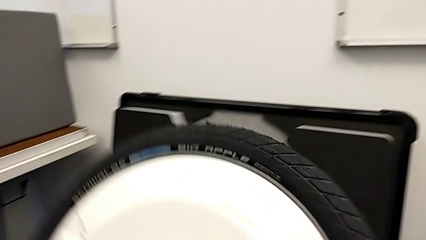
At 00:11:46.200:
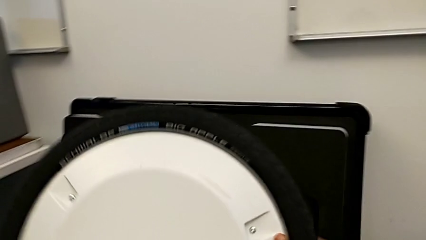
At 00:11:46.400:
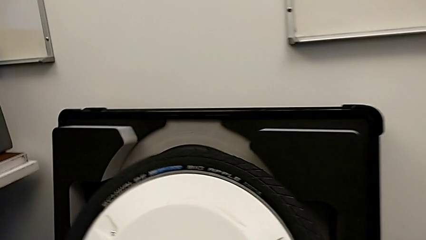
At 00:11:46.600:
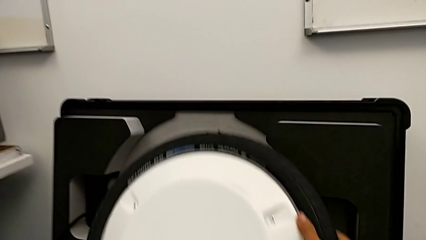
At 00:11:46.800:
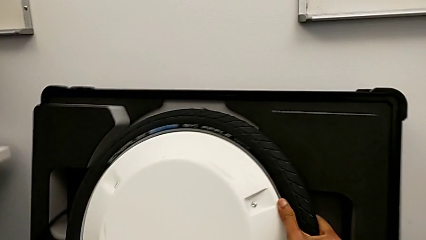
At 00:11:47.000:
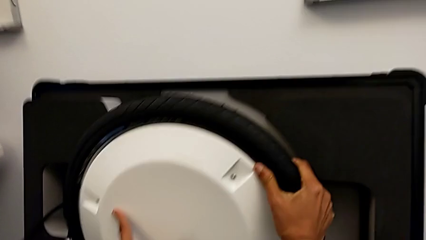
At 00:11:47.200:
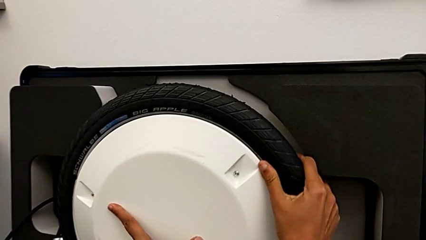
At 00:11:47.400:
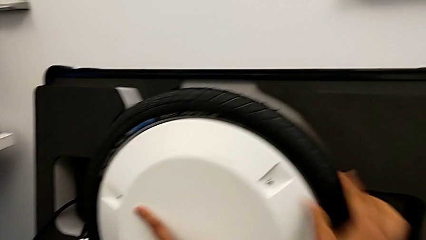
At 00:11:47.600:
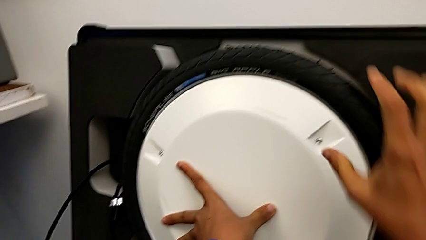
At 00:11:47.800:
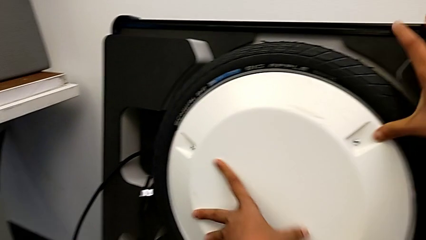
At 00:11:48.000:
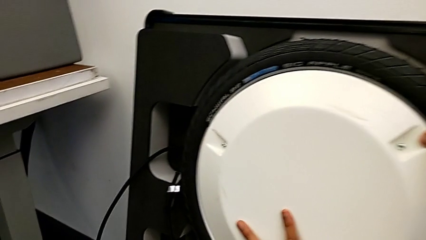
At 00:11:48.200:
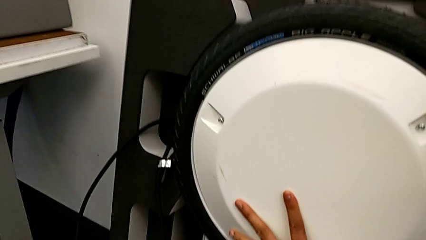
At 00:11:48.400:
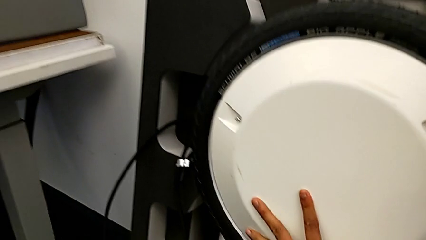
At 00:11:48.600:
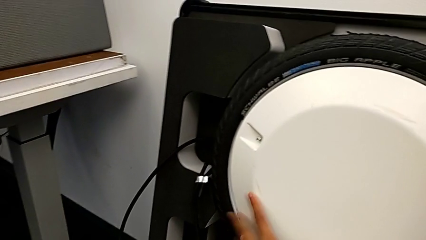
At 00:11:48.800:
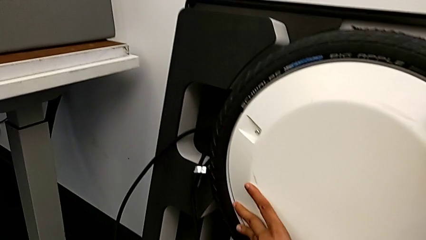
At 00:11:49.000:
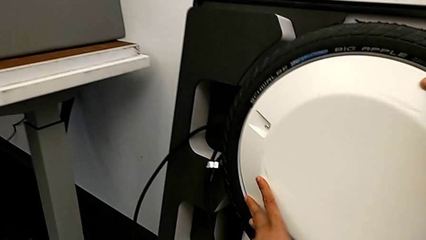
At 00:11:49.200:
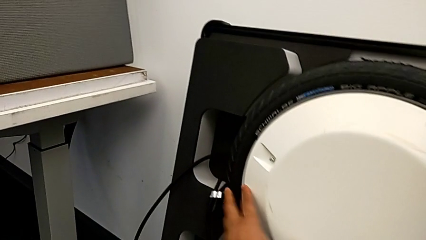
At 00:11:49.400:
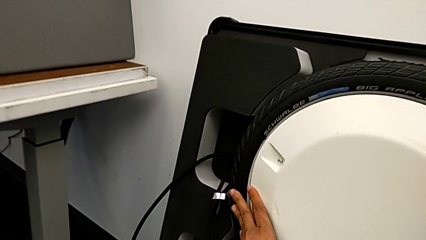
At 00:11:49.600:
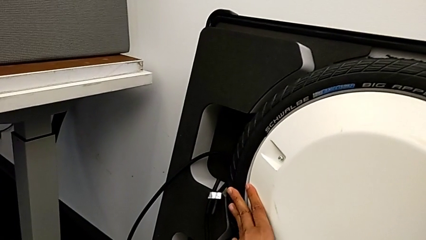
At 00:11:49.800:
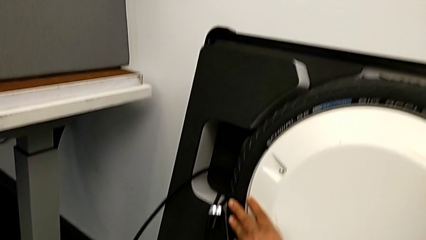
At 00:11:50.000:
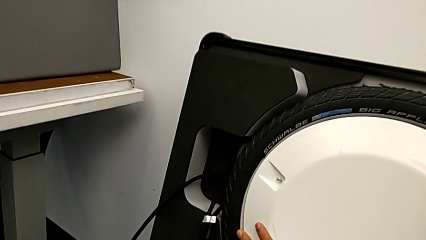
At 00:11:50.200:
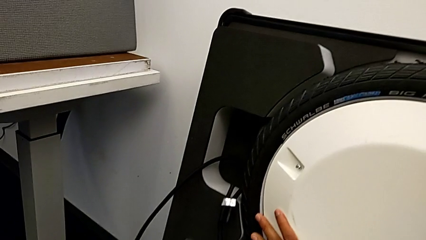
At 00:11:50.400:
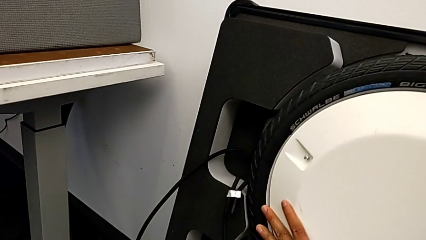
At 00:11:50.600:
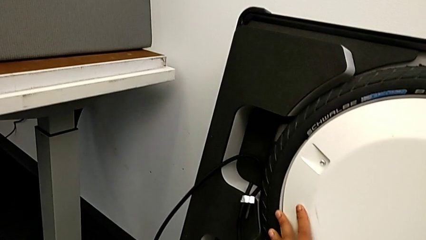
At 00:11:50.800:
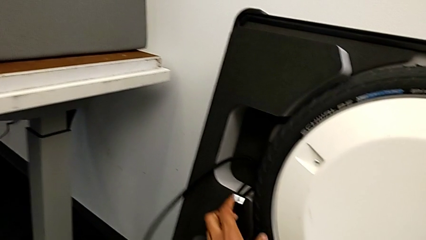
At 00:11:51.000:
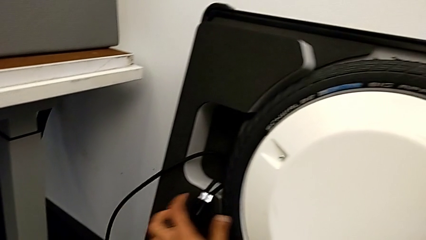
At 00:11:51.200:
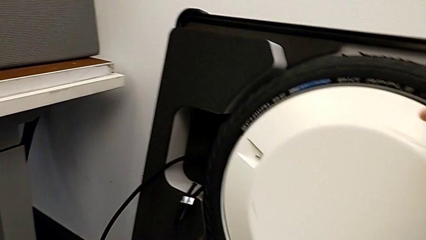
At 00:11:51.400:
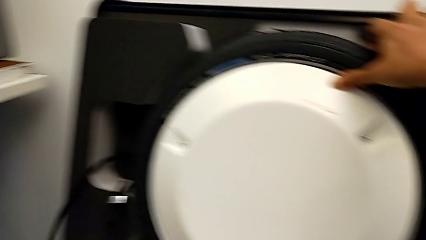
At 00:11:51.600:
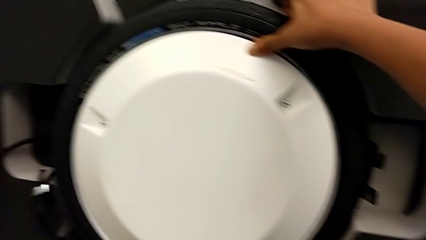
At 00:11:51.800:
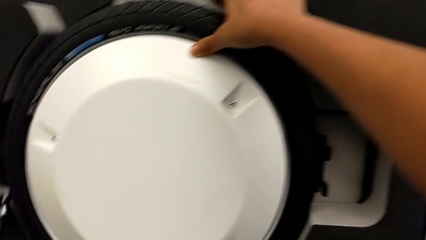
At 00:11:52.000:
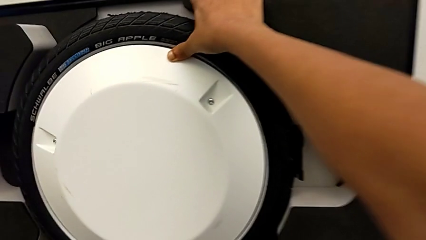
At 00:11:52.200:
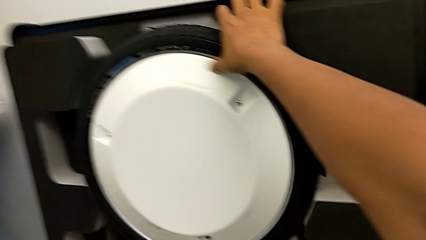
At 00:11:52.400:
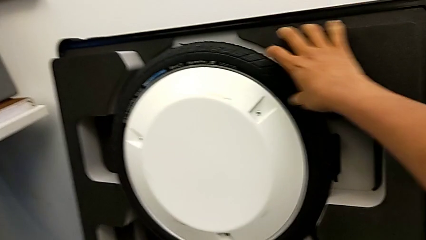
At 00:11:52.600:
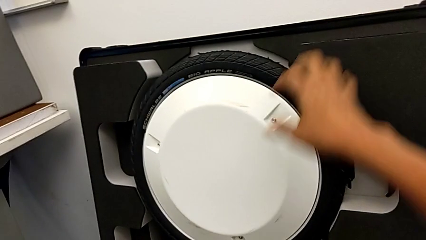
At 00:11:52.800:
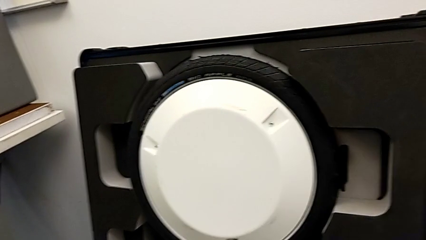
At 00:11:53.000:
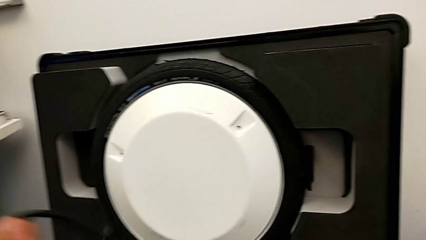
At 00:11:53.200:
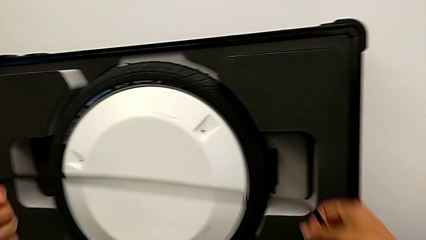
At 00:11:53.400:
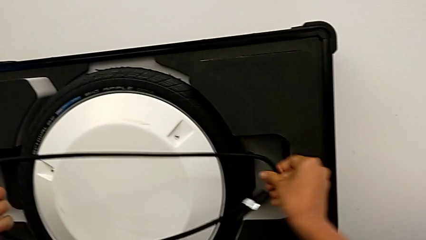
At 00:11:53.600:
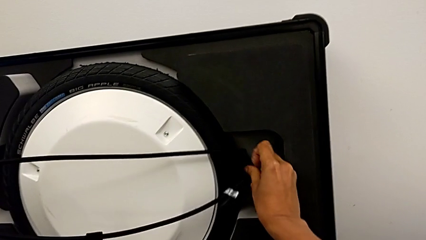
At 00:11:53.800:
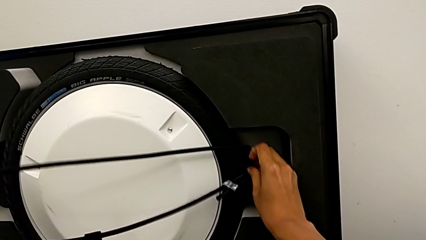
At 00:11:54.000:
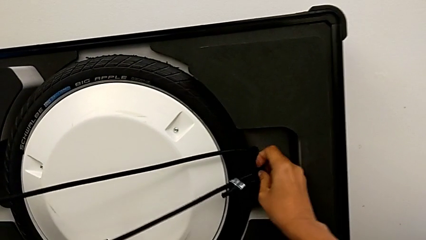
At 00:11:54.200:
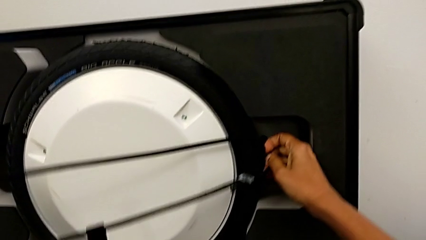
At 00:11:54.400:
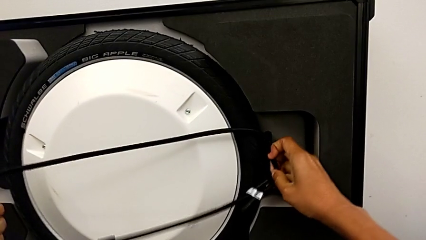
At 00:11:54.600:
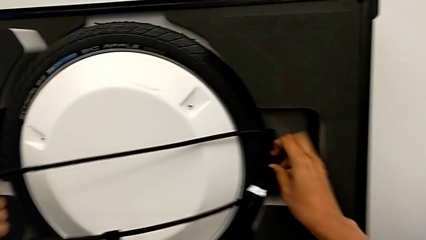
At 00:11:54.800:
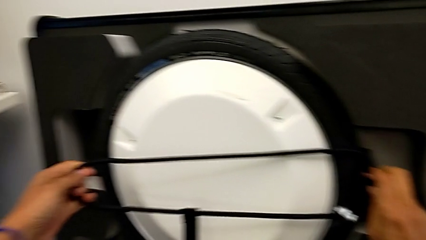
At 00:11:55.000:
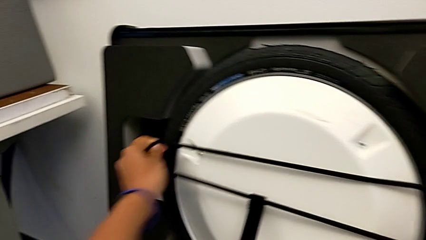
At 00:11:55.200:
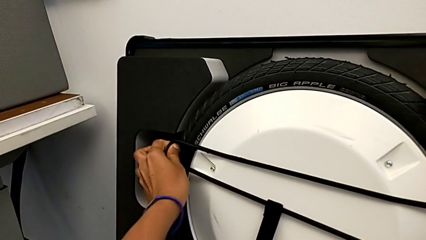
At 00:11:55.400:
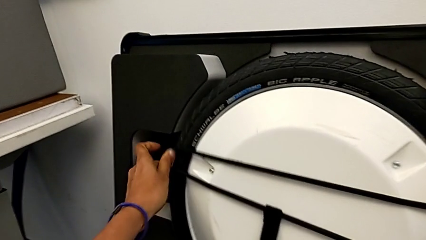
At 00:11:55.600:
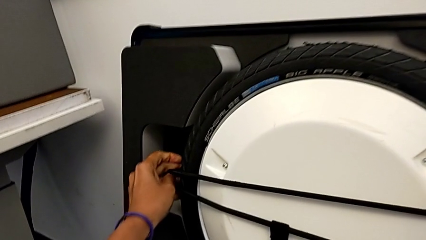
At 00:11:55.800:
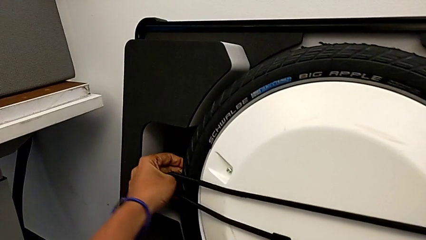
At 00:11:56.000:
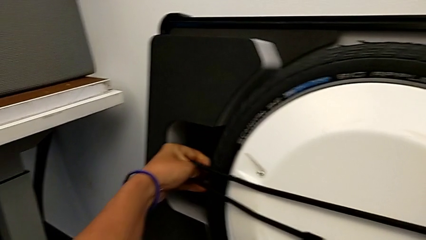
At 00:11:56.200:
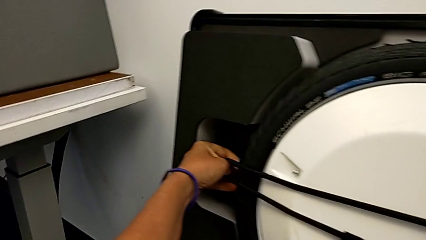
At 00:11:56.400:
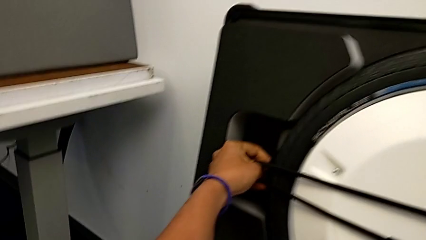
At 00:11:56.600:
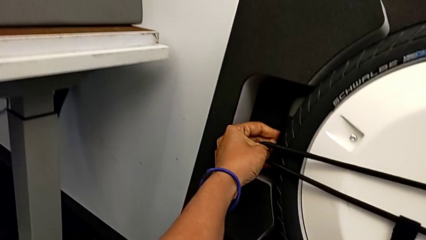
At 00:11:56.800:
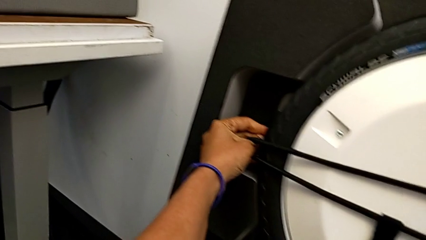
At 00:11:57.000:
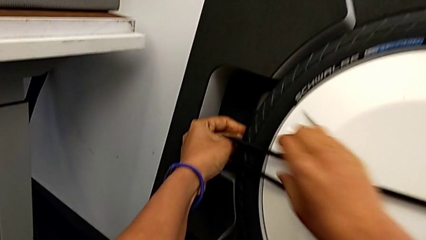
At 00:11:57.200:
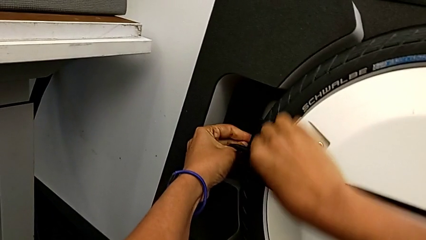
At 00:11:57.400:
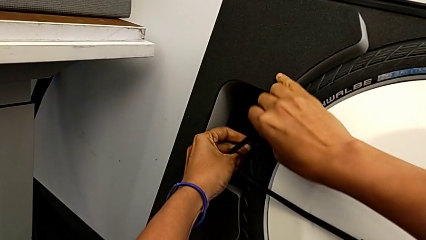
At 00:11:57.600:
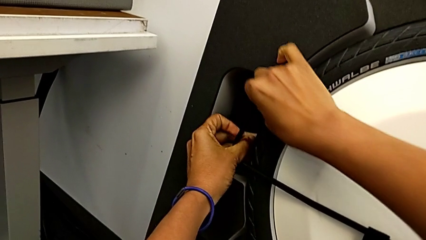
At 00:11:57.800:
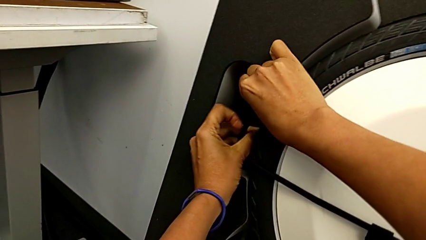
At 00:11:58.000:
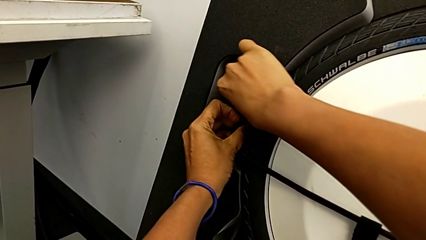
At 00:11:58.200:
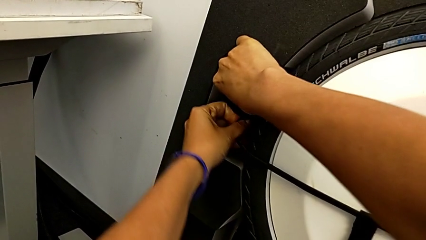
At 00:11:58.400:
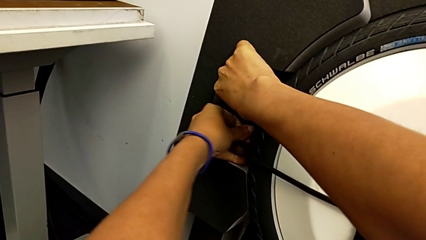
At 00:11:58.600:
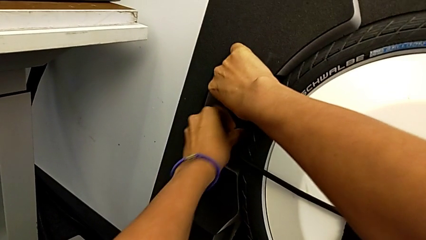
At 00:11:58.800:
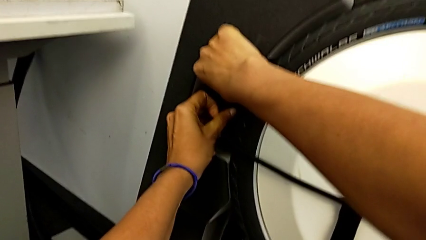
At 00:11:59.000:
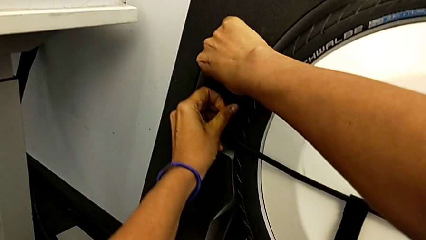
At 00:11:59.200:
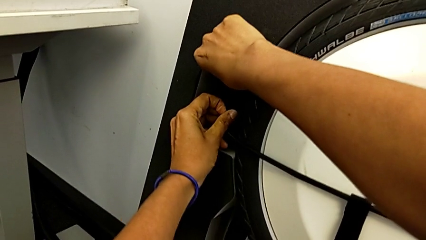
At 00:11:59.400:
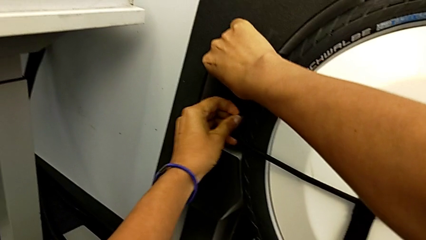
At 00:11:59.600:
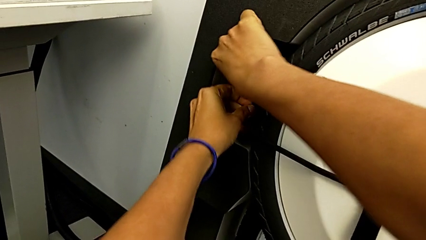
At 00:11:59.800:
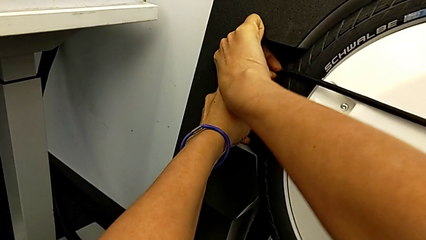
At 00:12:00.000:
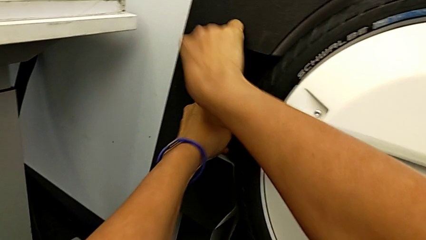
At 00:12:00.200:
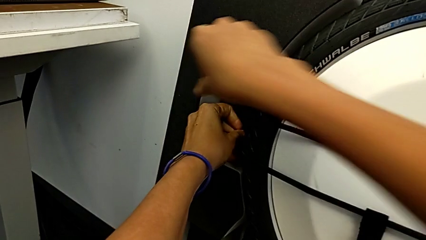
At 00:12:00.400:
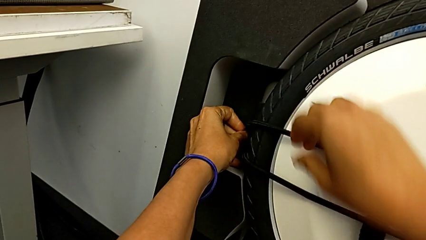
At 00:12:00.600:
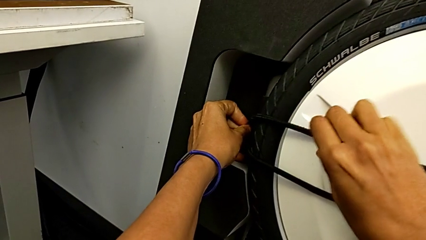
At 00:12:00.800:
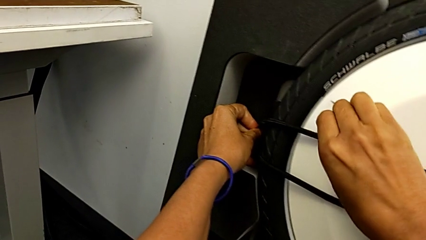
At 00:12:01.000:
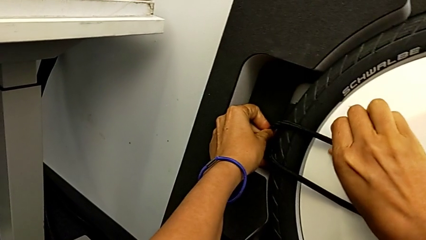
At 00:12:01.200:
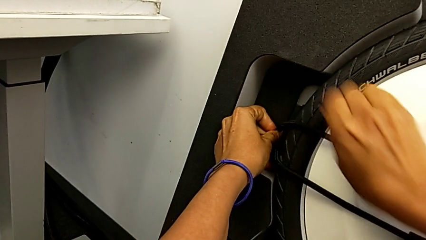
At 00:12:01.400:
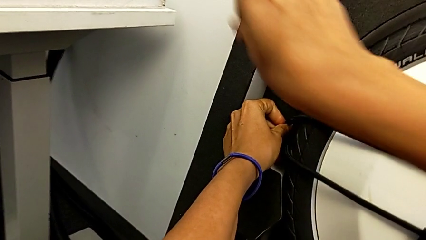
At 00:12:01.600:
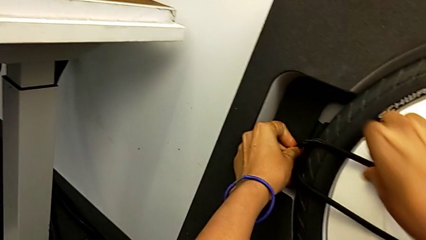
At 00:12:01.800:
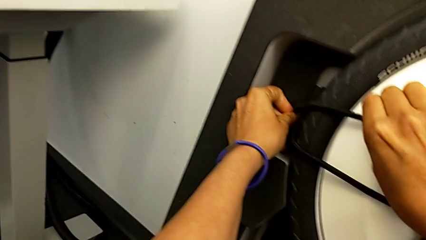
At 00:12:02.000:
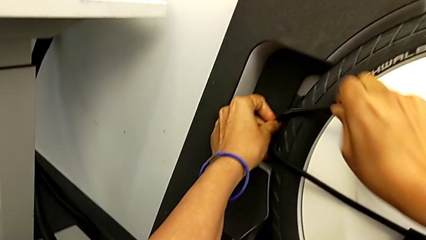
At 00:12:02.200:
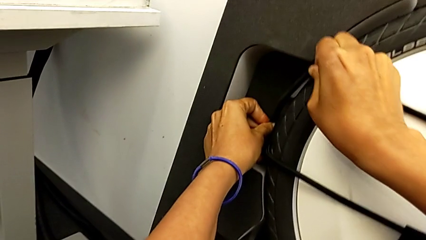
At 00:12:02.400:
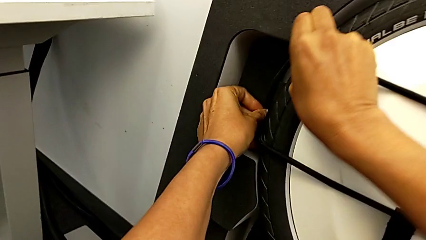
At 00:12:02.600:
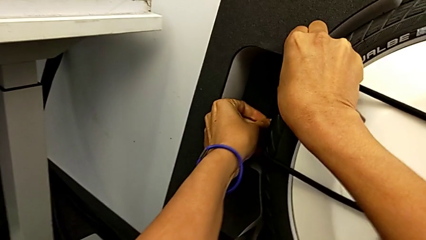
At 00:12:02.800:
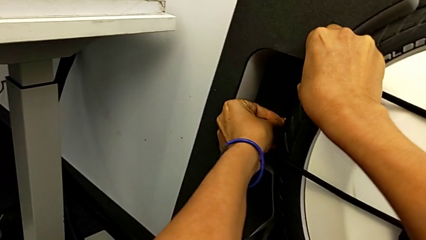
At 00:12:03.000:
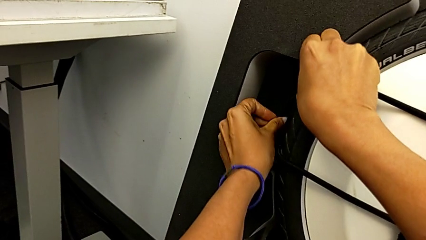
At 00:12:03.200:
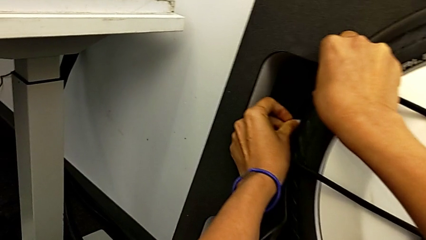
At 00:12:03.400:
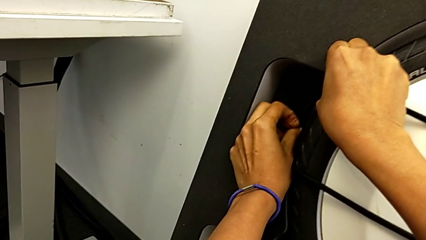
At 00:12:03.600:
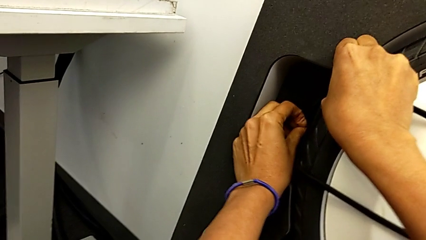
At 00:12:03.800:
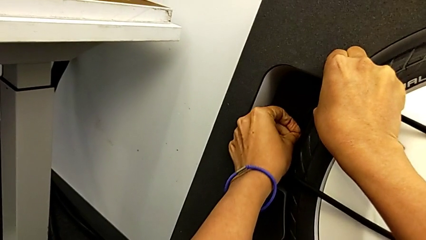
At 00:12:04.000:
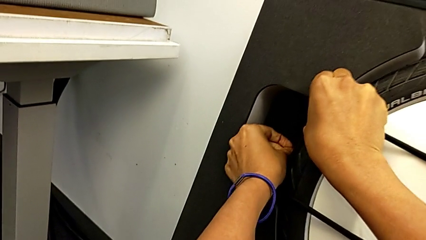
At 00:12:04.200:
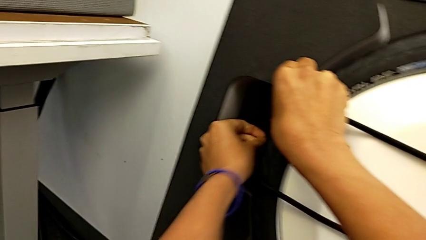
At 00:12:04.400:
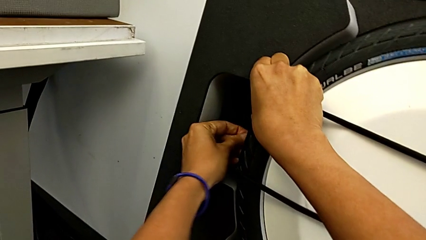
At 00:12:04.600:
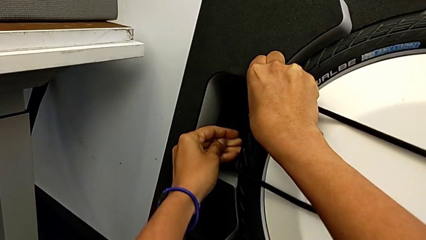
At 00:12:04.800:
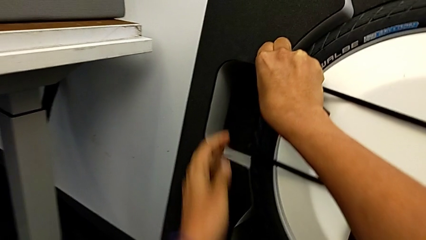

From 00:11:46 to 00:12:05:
The camera wearer is disassembling the wheels. They keep placing the second wheel and begin to place the strap.
